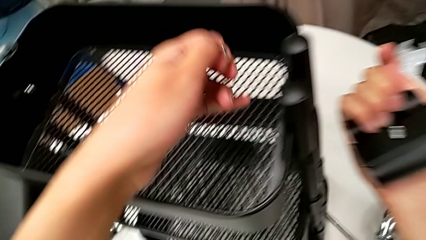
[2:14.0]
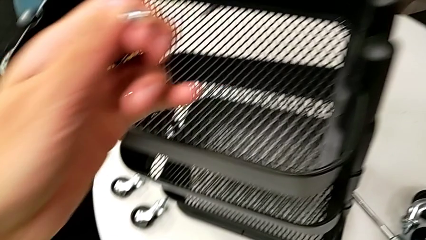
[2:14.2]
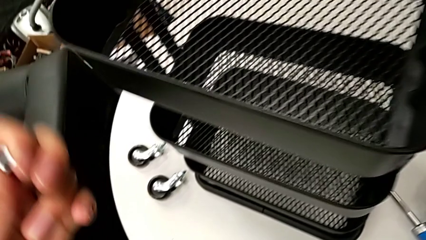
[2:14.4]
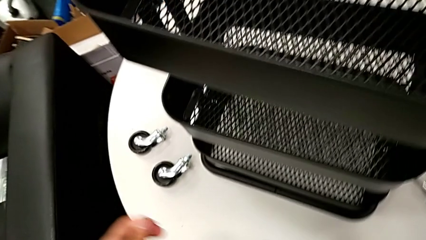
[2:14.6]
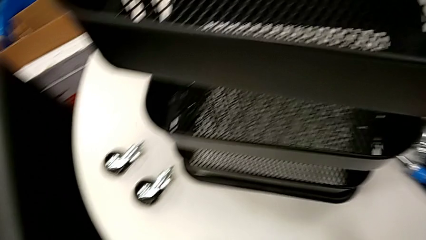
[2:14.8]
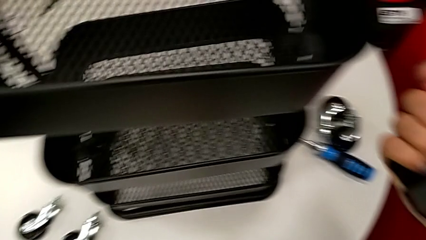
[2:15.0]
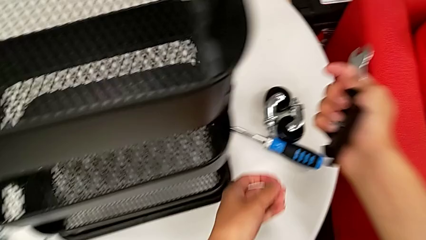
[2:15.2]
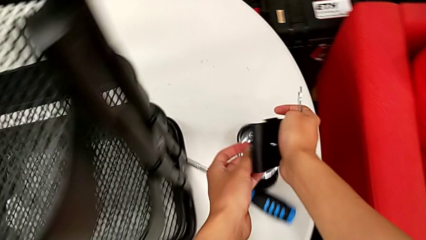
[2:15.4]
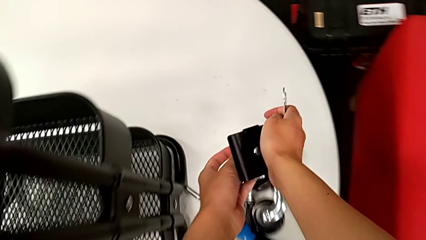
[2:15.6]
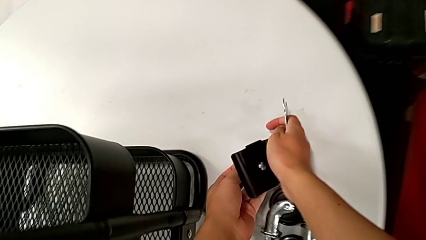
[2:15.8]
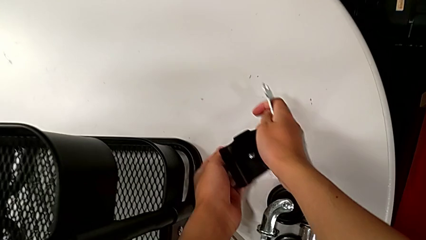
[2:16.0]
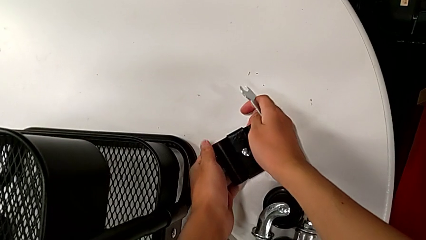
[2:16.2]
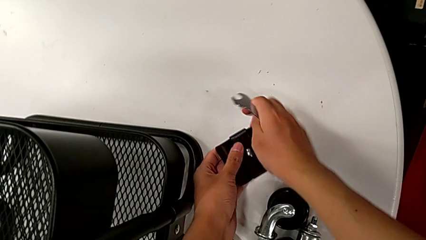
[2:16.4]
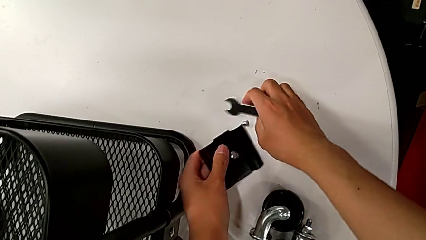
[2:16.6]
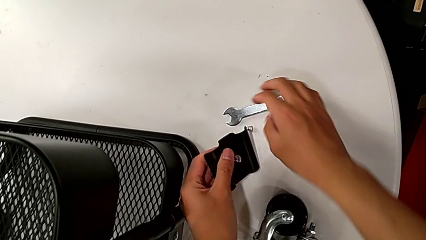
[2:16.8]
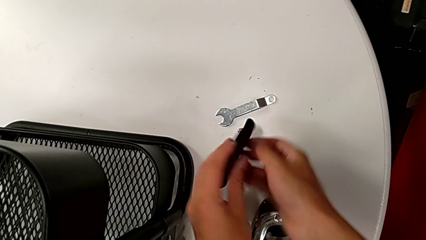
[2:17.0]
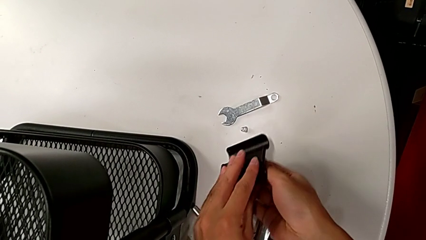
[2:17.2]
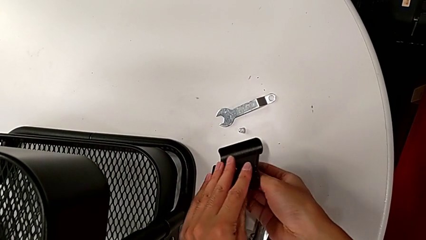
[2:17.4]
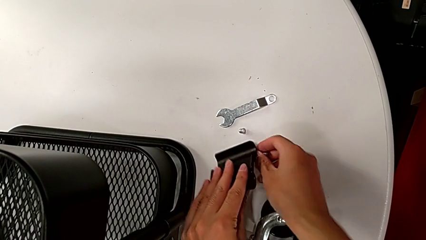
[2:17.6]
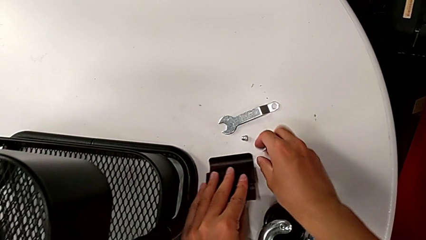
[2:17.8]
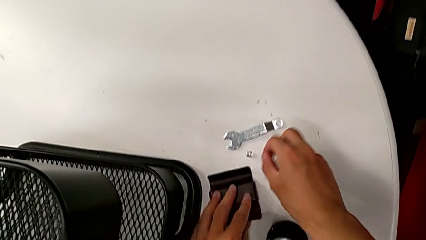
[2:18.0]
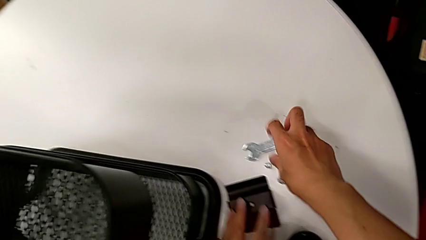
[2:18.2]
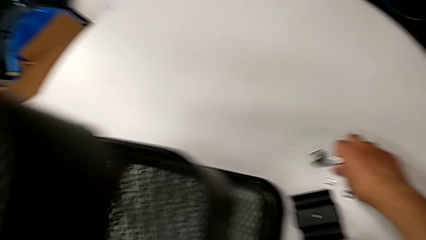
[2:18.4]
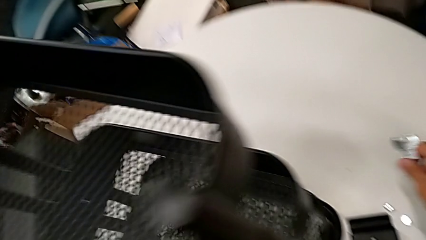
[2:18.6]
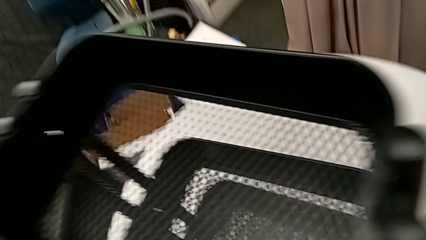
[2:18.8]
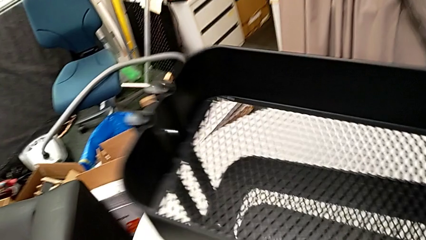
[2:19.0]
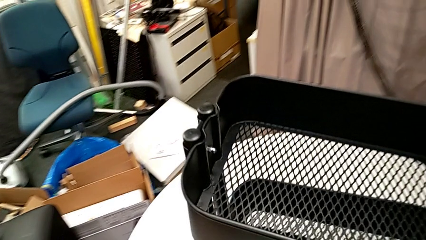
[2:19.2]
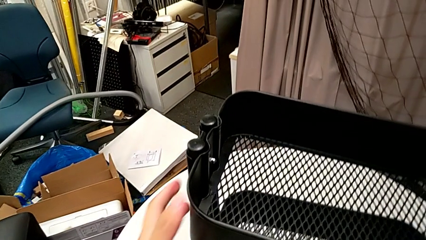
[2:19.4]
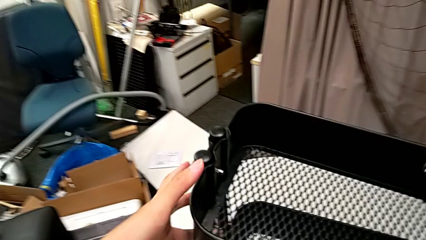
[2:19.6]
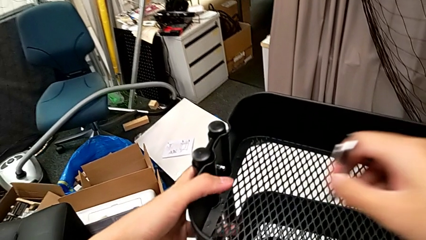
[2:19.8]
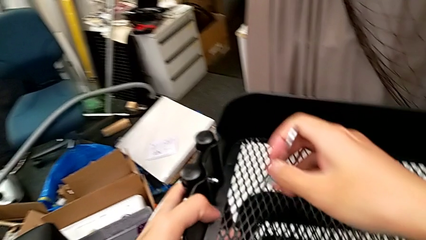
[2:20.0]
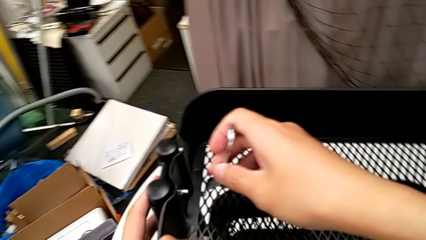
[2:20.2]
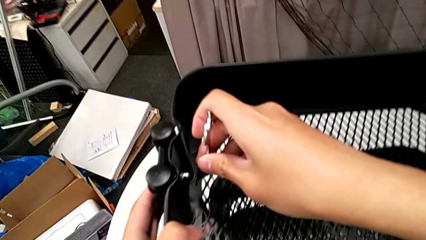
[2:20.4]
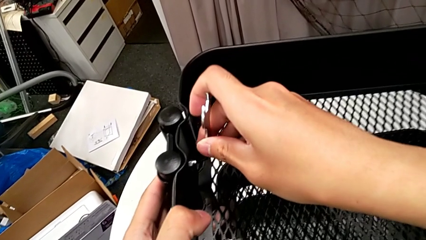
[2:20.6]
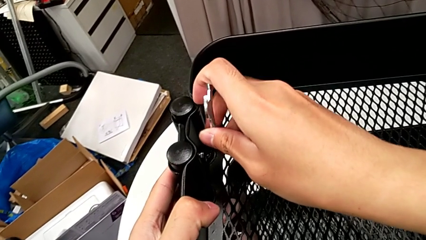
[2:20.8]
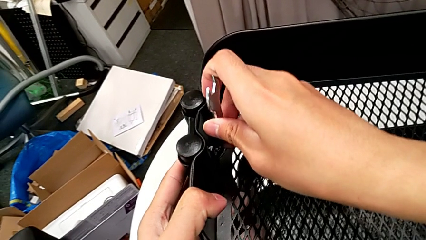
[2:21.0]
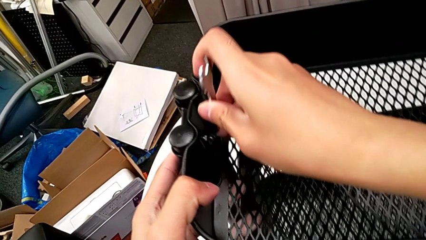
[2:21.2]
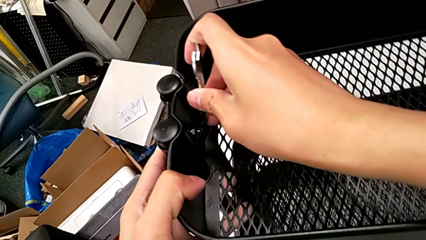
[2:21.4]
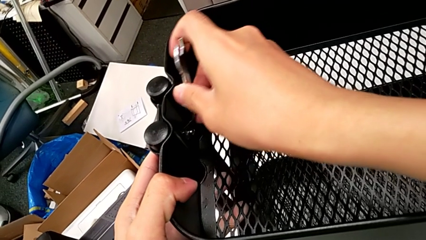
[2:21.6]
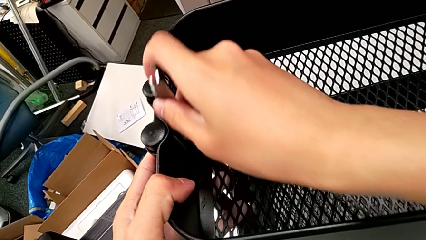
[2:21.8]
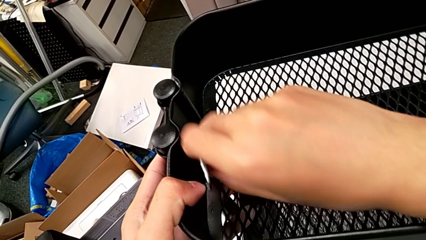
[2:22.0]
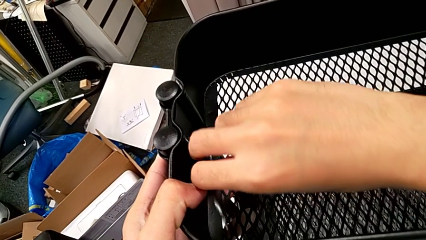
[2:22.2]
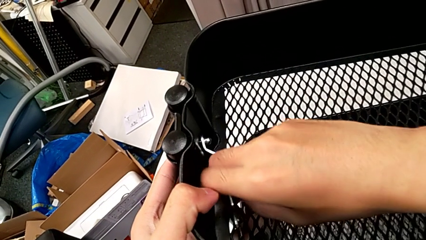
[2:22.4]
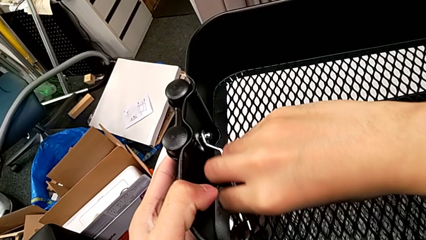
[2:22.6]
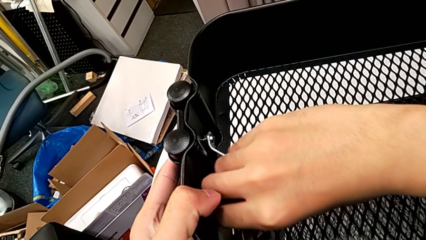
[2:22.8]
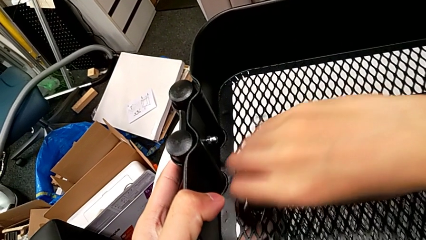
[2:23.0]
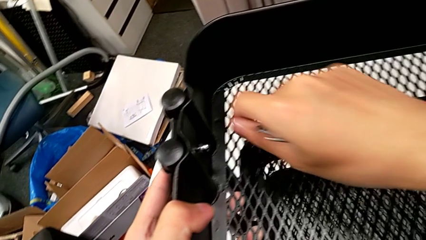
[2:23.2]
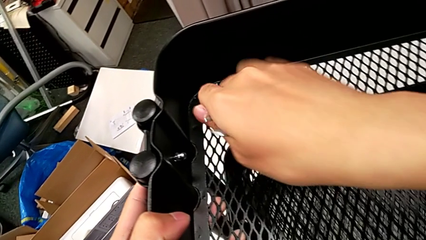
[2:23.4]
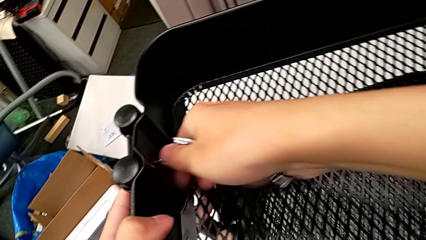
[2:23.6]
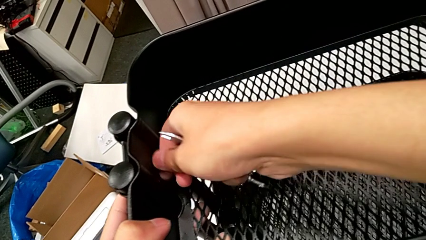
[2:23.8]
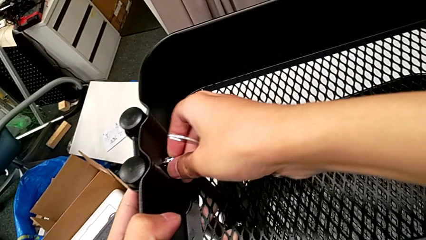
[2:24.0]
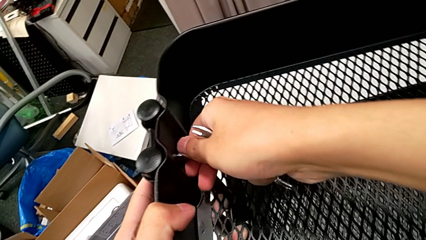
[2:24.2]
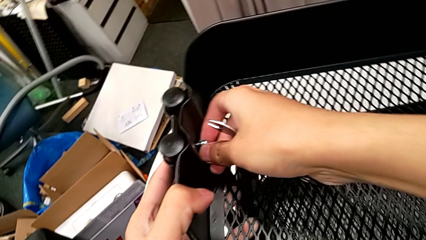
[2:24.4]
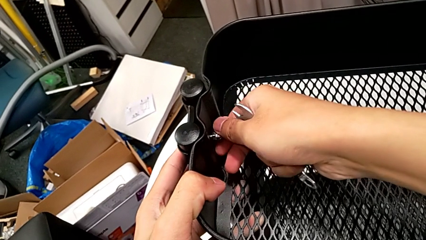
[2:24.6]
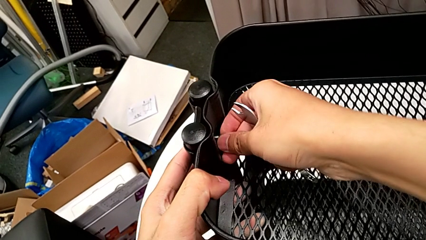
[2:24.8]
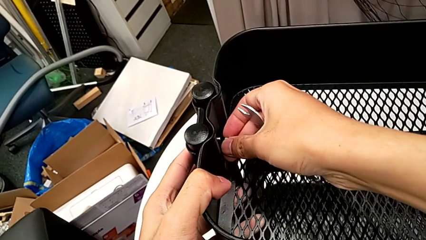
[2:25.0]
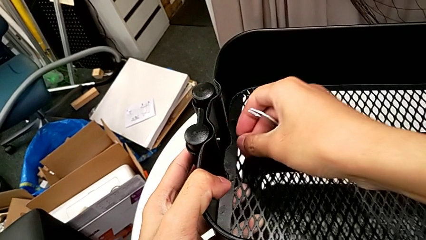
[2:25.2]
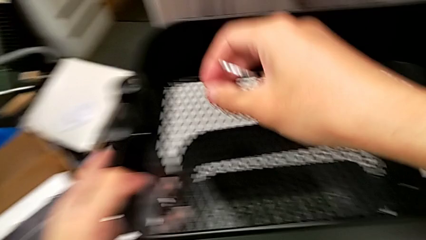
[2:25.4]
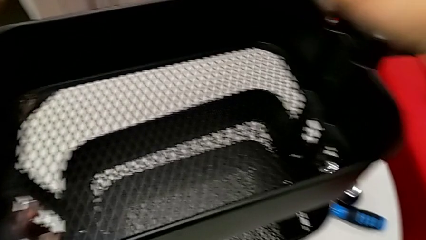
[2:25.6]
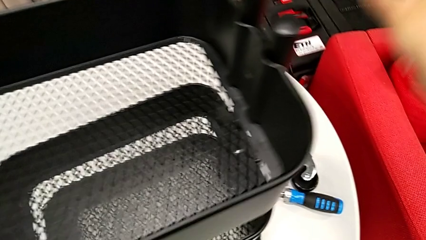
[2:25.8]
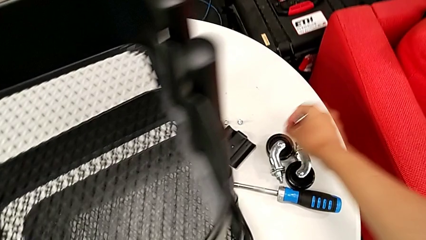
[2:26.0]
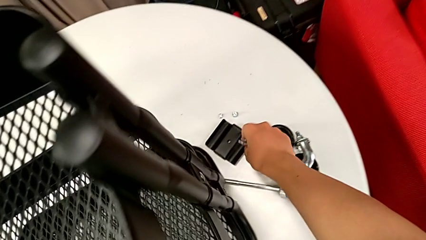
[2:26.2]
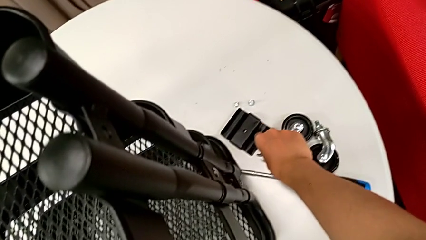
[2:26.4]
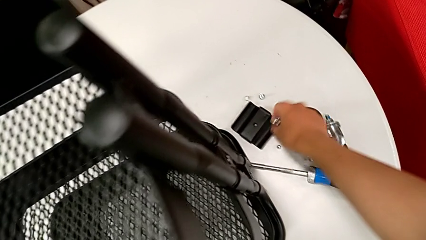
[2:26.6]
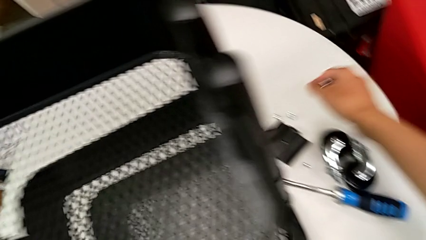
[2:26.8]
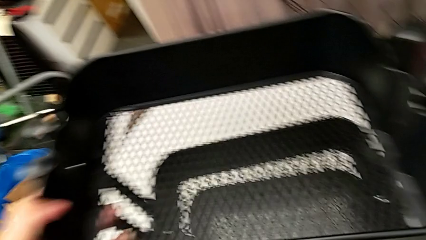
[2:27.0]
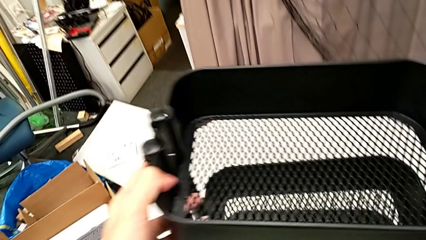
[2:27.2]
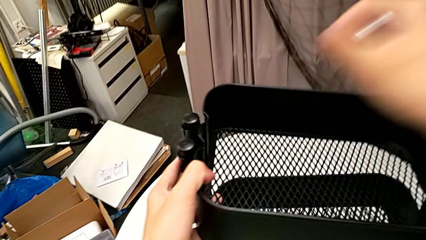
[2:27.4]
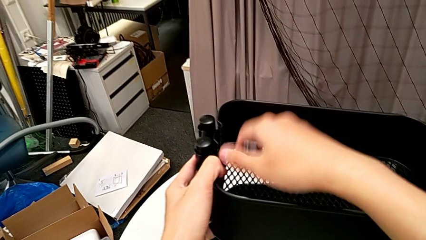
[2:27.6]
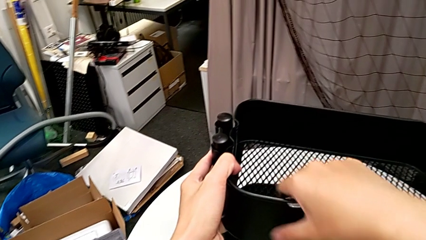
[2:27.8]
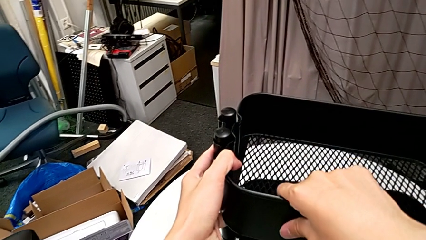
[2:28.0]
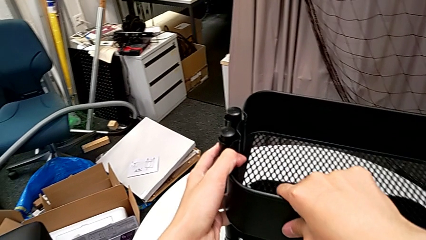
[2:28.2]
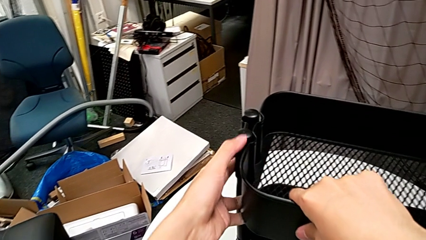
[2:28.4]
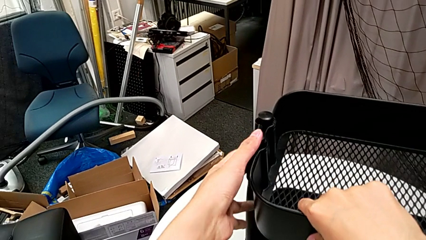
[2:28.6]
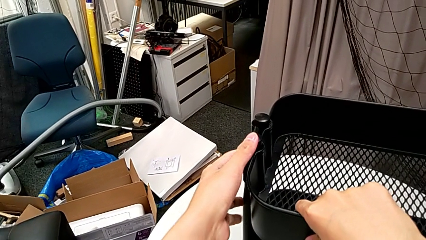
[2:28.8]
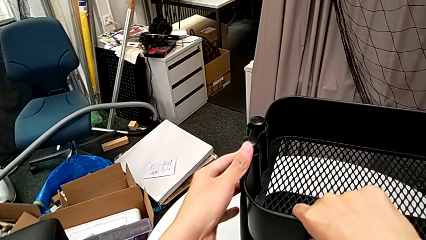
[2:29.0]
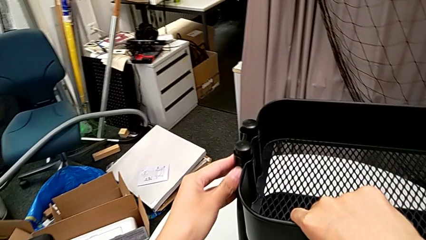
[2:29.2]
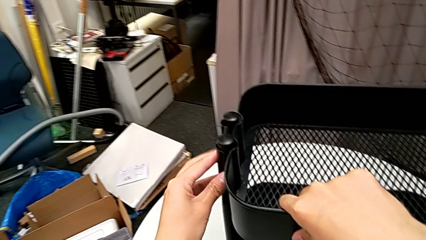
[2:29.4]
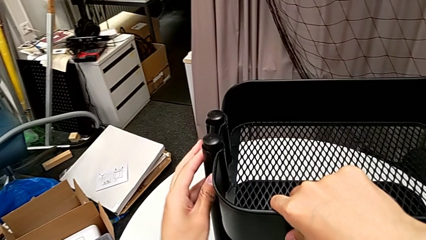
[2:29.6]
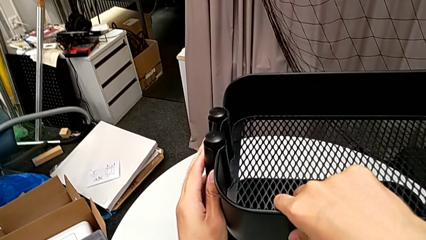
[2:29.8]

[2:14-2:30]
The camera wearer is disassembling the top grid tray of the rolling cart. They place the hexagon cap nut, place the hexagonal wrench, disassemble the screw and place it. They grab the hexagonal wrench, approach the hexagon cap nut, insert the hexagonal wrench, unscrew the hexagon cap nut and withdraw the hexagonal wrench. They unscrew the hexagon cap nut, disassemble it, place it, grab the top grid tray and begin to hold it.
